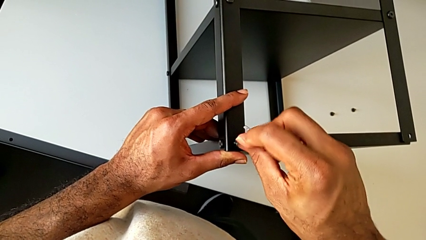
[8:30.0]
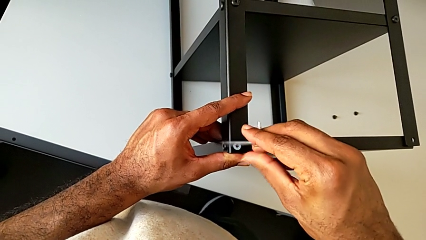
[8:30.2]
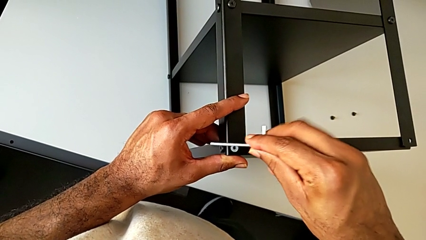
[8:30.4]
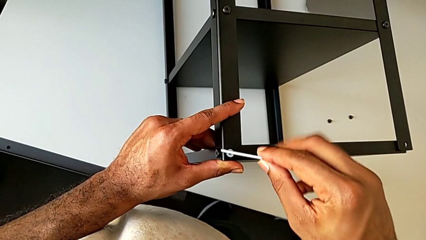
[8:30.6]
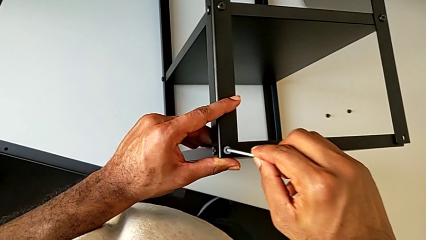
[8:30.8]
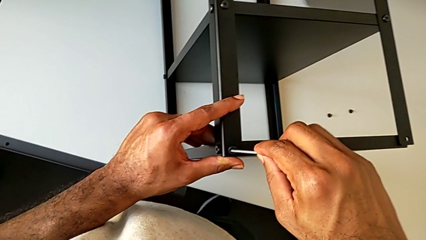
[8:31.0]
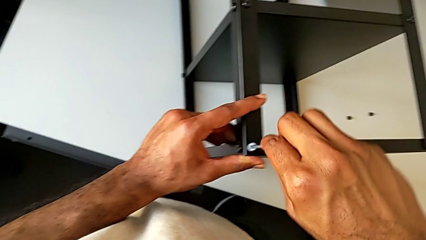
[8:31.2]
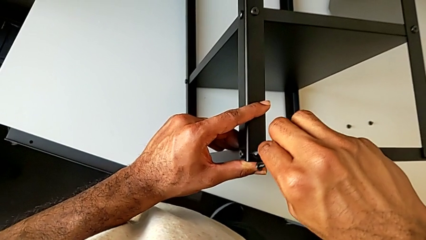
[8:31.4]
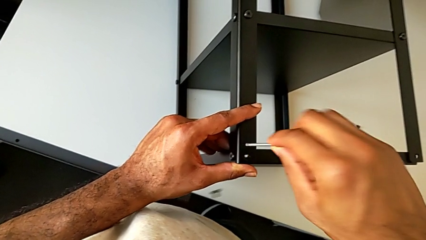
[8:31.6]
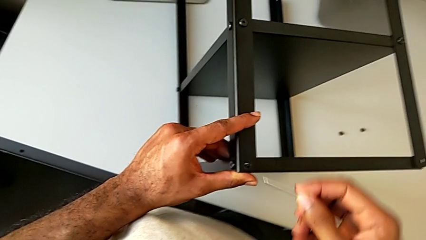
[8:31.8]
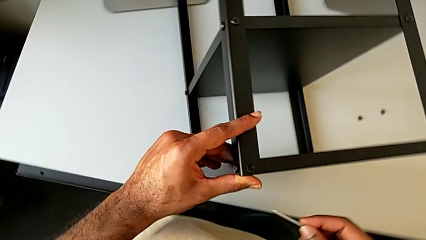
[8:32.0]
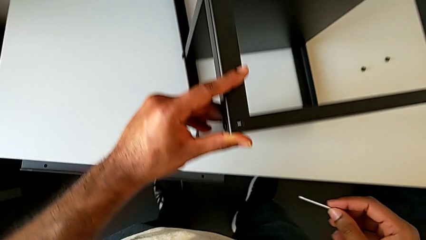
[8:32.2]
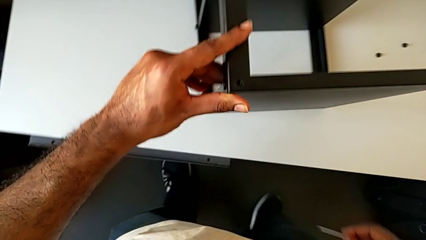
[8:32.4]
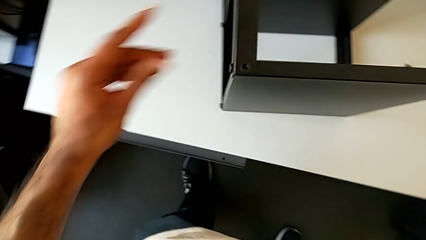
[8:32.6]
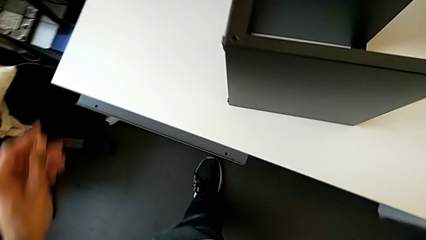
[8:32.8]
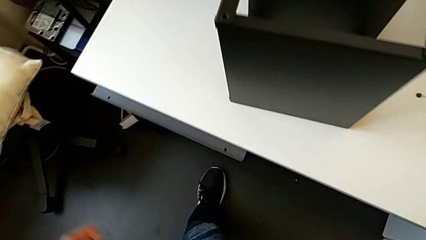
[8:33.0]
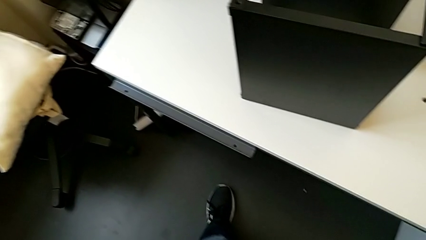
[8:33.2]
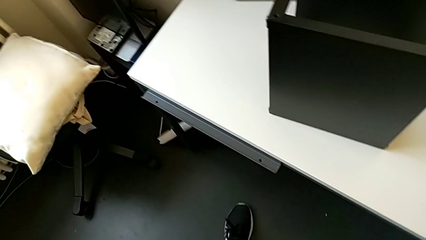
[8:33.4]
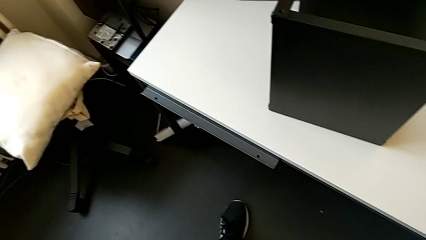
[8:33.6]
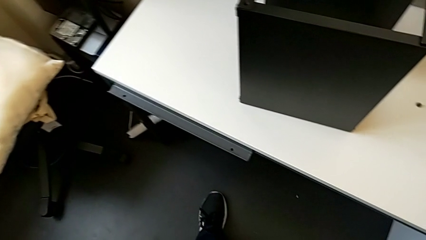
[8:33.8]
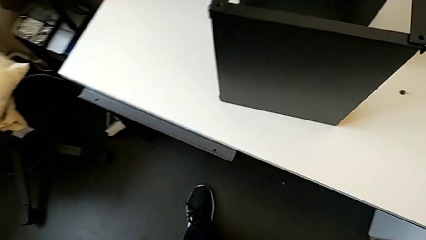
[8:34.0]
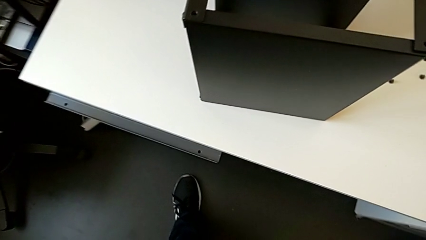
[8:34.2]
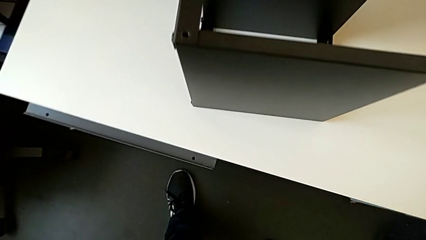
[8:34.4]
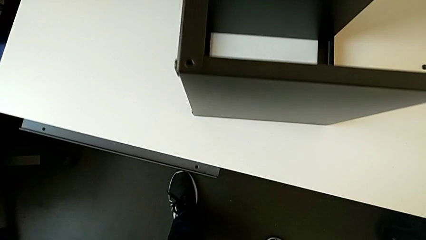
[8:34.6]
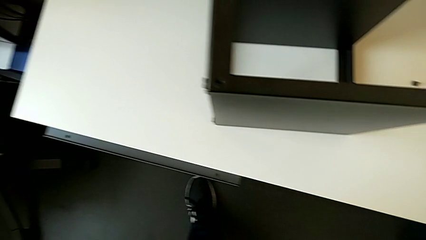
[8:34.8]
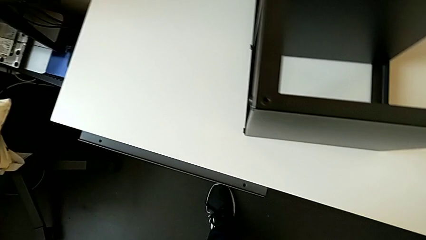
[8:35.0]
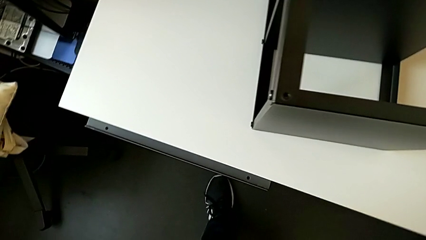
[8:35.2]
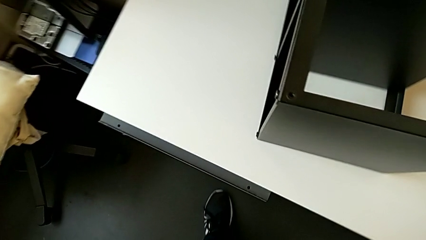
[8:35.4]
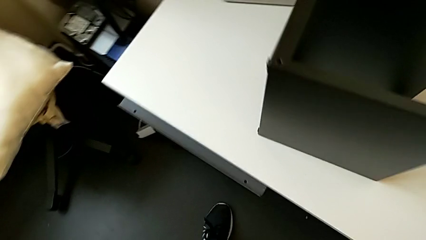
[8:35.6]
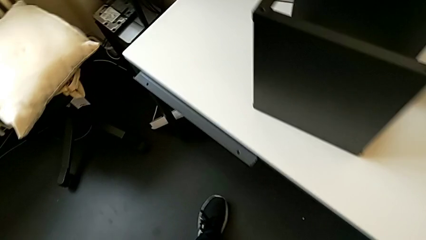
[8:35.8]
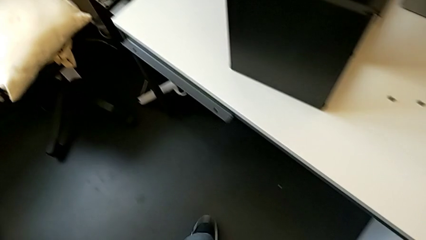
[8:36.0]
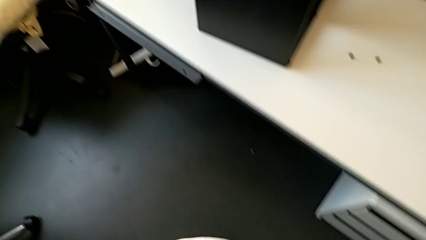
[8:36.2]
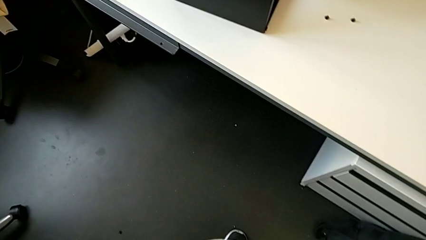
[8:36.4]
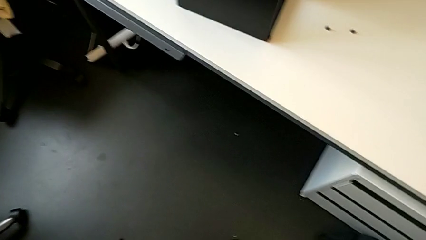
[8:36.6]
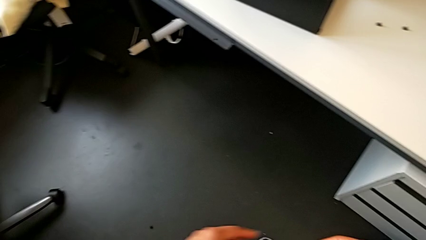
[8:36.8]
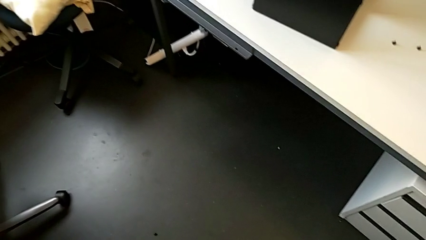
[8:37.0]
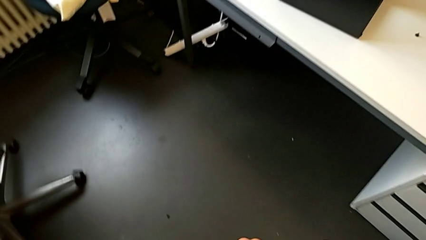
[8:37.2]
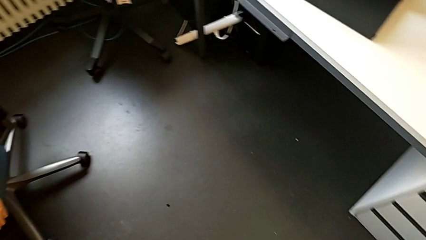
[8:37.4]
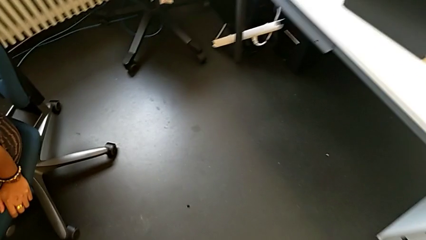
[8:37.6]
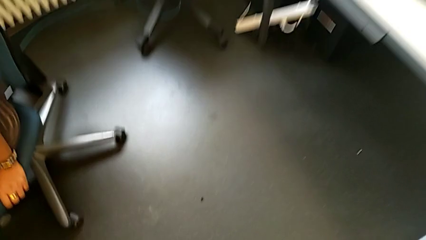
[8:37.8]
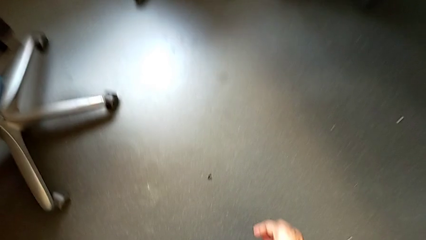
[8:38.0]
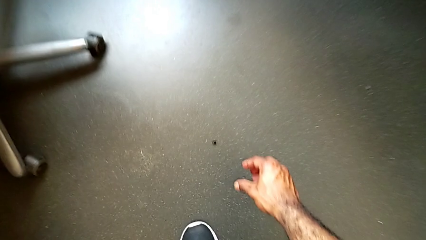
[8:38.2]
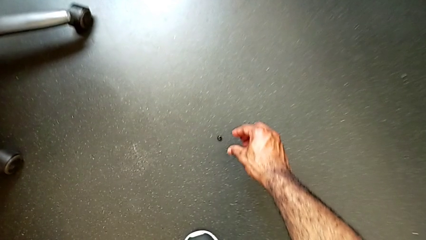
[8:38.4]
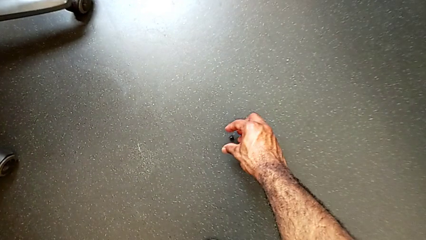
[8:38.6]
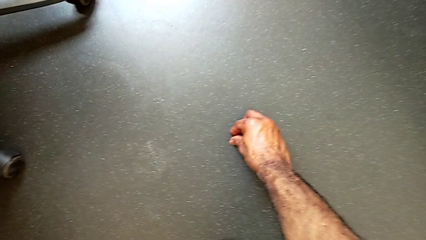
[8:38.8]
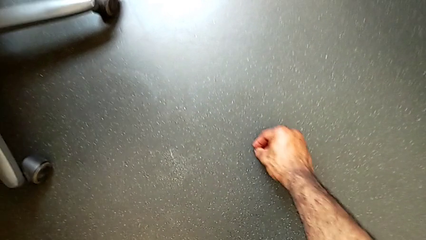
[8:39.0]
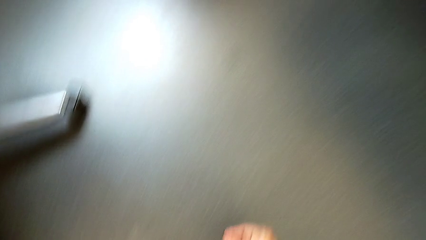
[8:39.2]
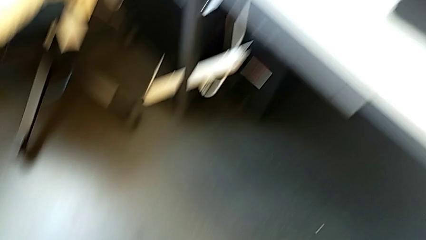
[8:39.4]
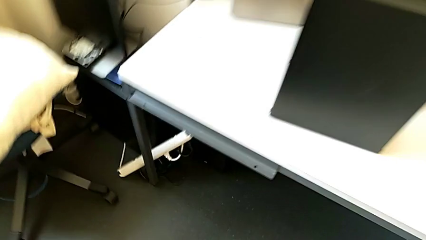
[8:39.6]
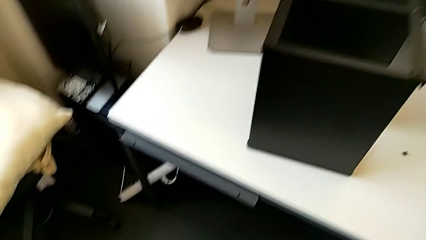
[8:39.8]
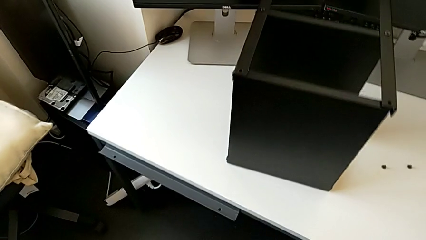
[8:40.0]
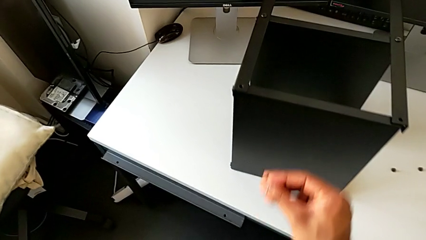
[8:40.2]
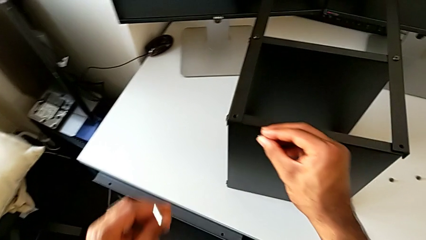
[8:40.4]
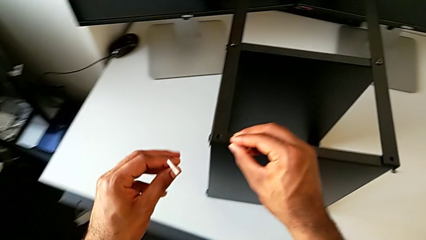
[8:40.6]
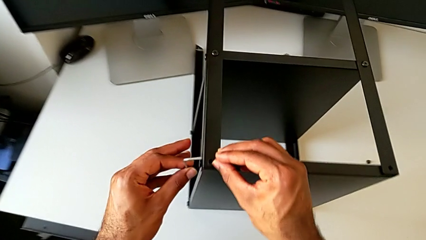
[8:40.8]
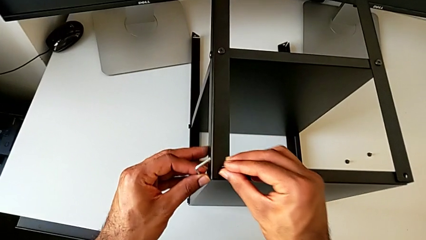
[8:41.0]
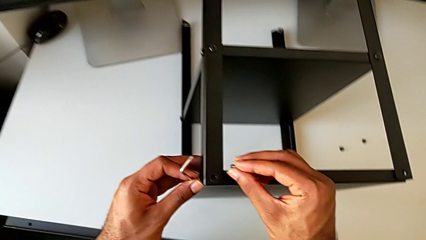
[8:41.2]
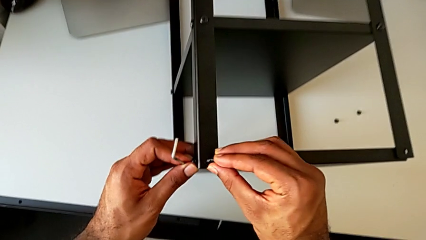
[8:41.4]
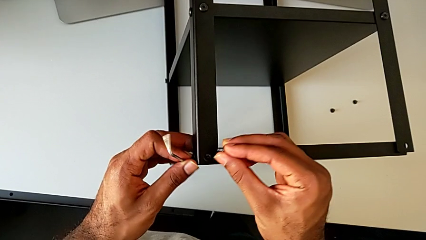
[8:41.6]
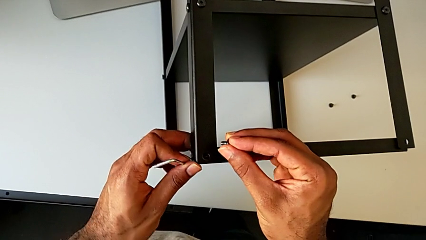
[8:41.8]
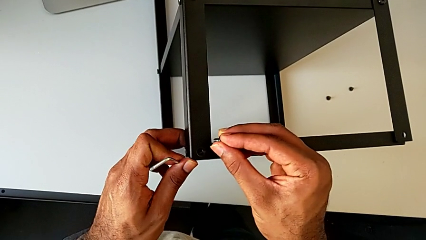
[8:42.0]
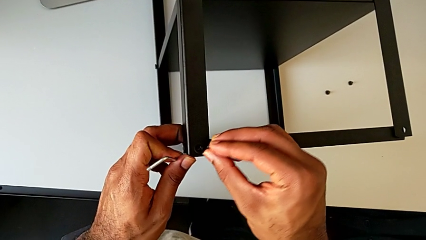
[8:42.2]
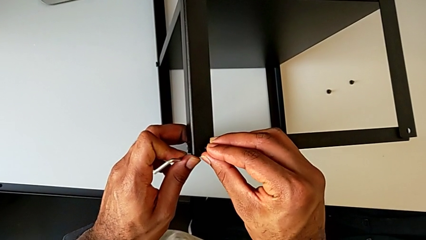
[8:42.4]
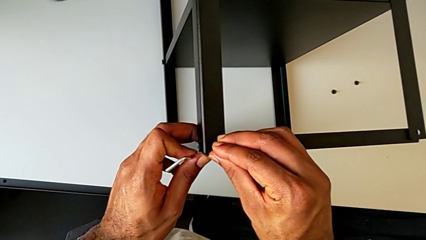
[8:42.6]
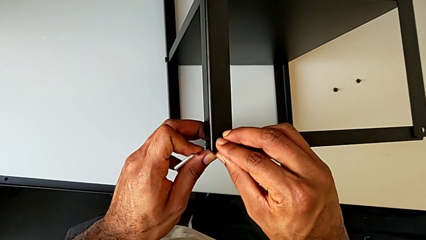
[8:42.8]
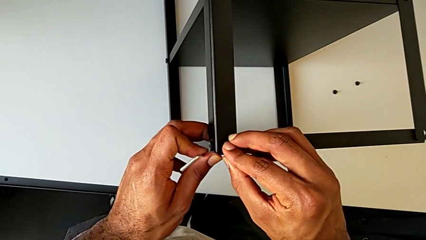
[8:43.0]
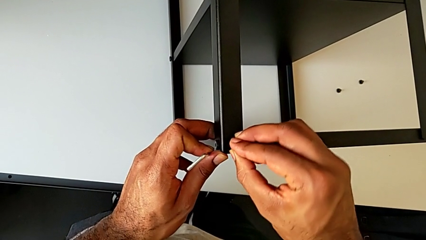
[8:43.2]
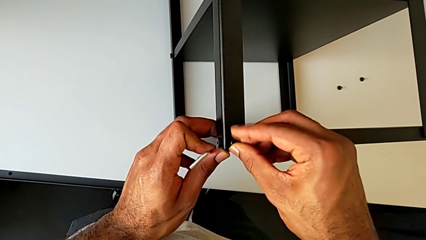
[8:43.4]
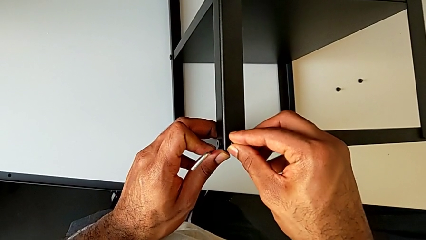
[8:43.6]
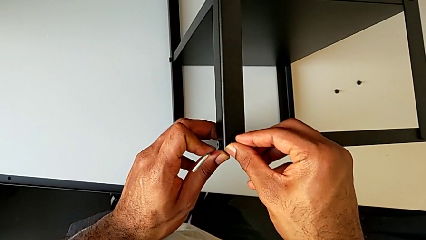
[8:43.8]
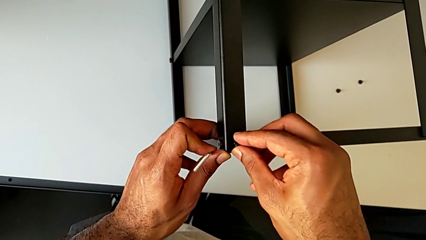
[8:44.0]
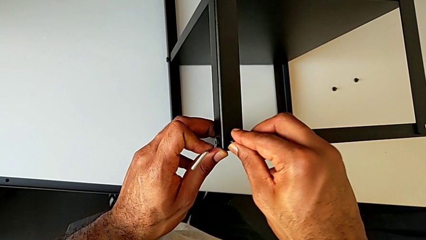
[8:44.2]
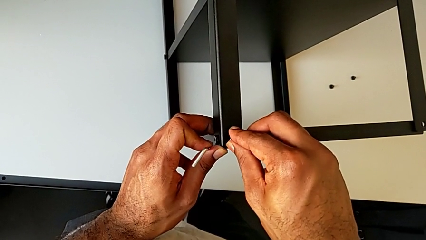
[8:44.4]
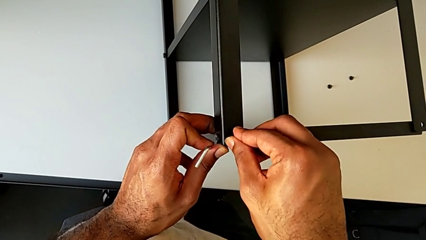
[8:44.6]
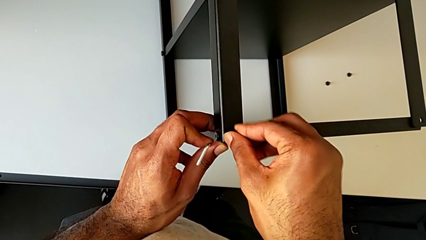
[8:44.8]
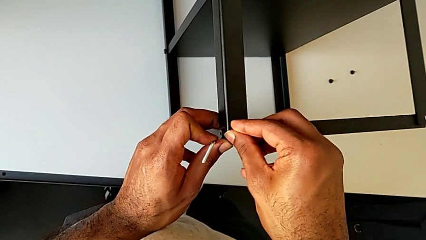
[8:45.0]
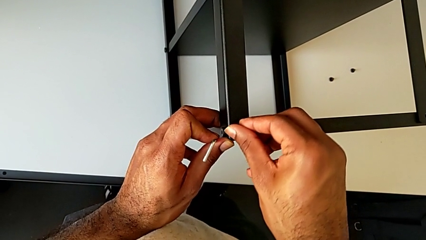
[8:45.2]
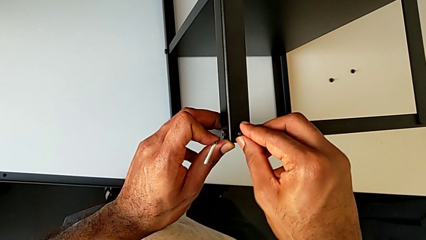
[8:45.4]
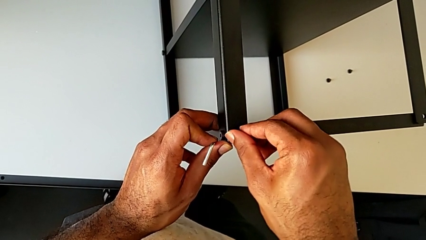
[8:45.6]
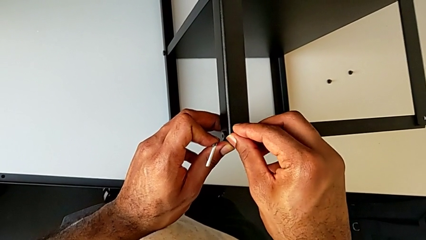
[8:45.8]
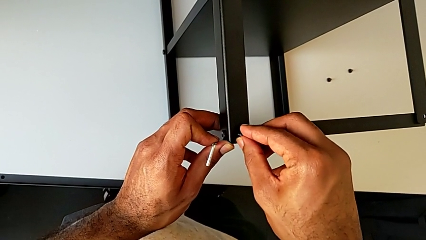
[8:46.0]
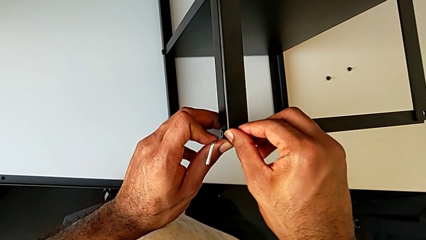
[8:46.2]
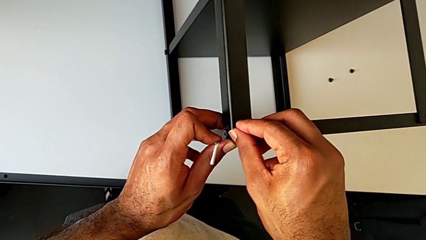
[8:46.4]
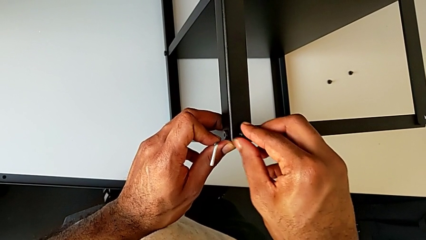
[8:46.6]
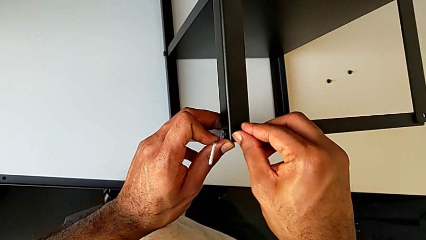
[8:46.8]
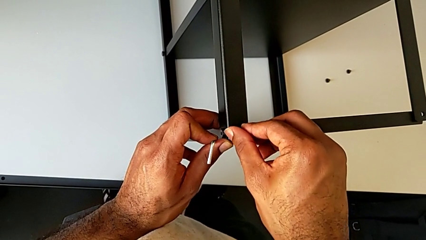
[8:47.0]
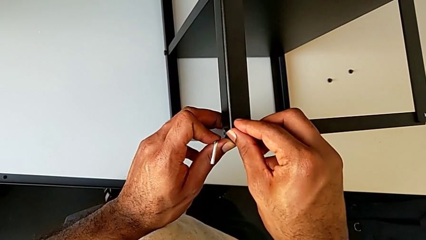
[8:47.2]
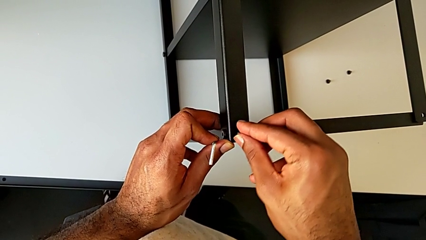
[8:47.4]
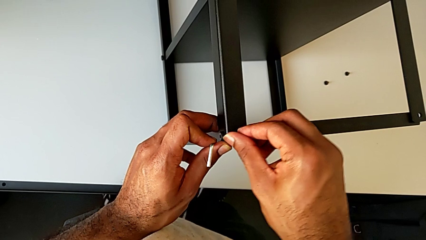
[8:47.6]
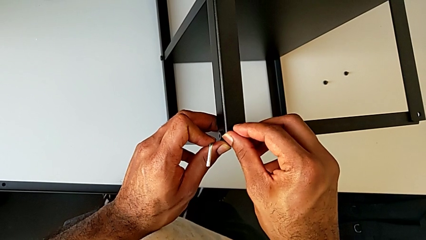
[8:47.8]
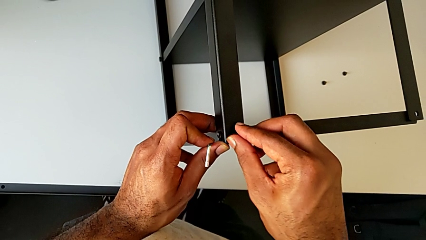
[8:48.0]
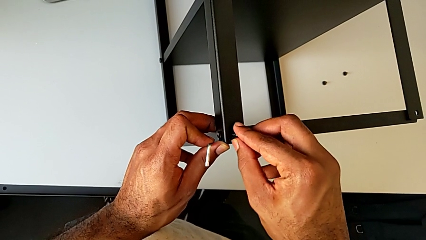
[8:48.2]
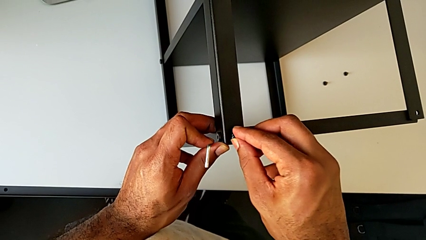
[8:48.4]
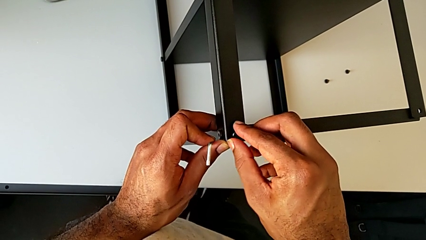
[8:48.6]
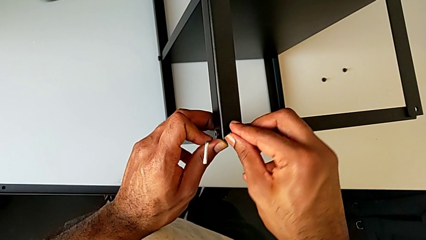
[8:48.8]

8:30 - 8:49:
The camera wearer is screwing the third leg of the table to the top tray. They wrongly drop the hex socket head, grab it and insert it.
